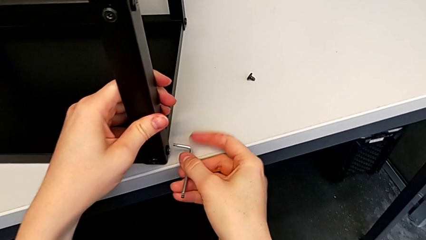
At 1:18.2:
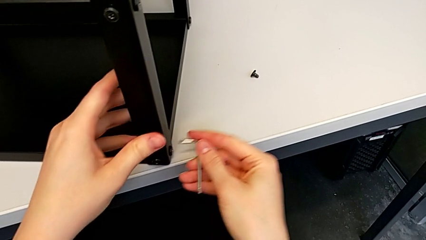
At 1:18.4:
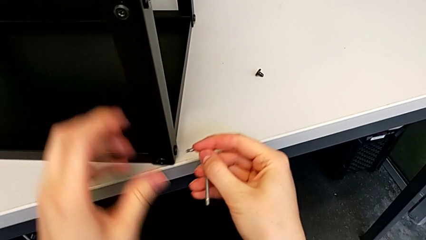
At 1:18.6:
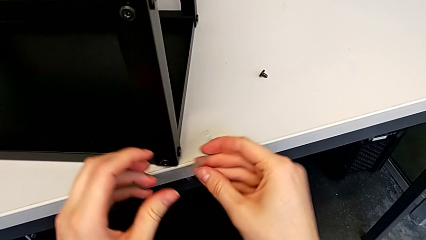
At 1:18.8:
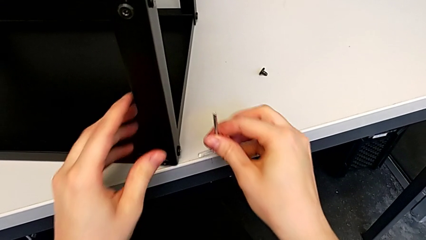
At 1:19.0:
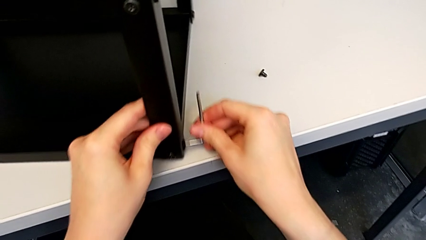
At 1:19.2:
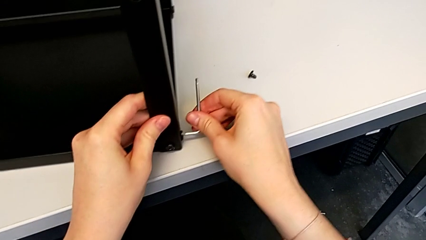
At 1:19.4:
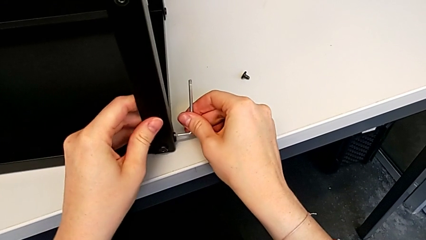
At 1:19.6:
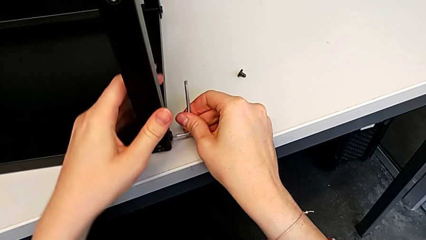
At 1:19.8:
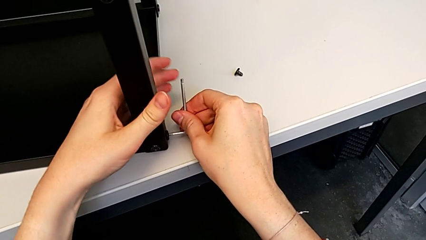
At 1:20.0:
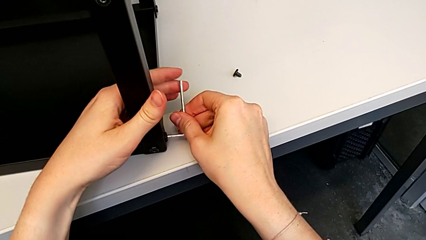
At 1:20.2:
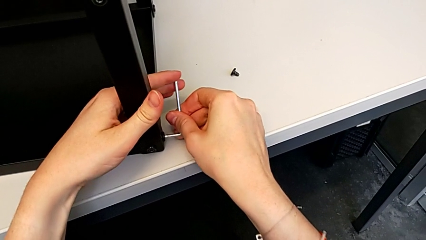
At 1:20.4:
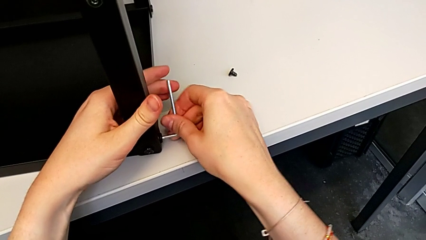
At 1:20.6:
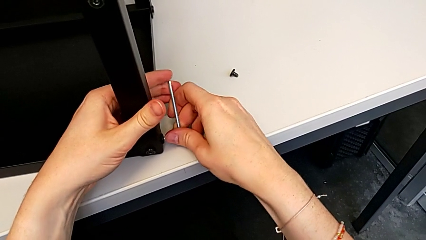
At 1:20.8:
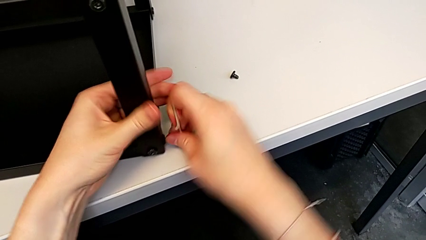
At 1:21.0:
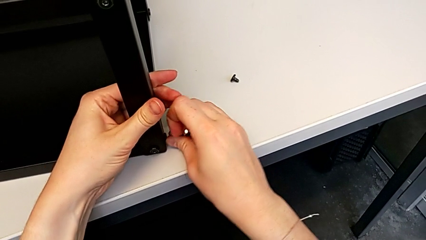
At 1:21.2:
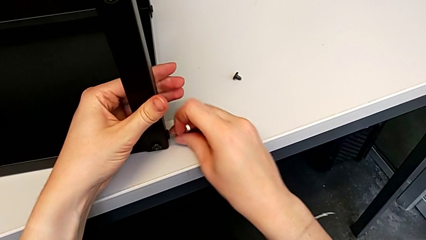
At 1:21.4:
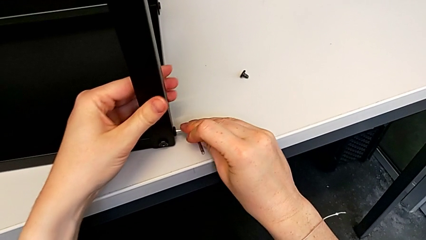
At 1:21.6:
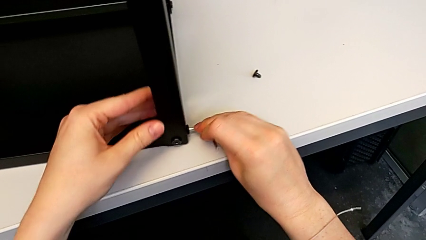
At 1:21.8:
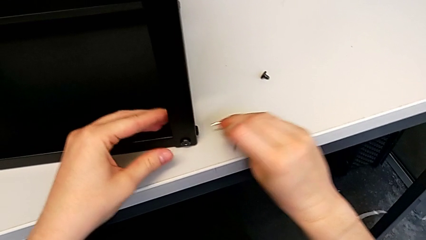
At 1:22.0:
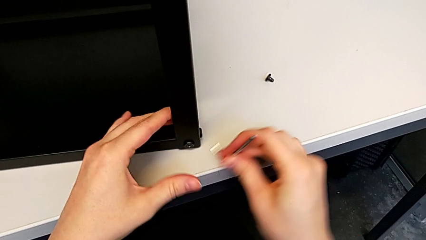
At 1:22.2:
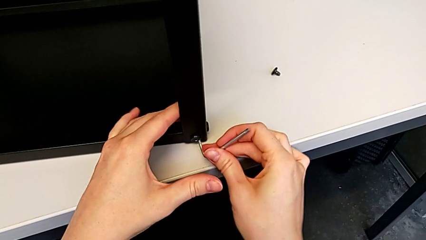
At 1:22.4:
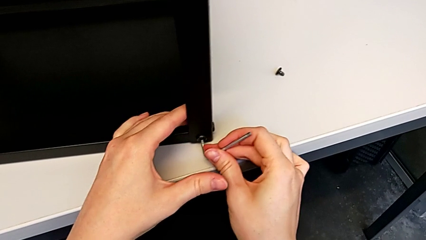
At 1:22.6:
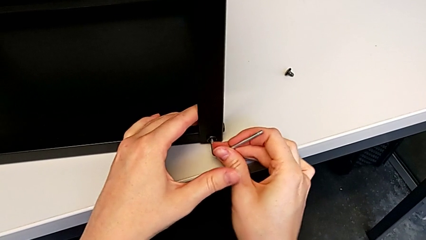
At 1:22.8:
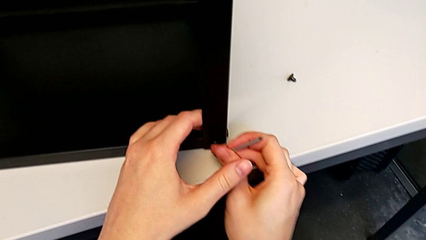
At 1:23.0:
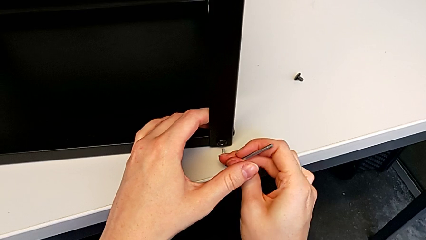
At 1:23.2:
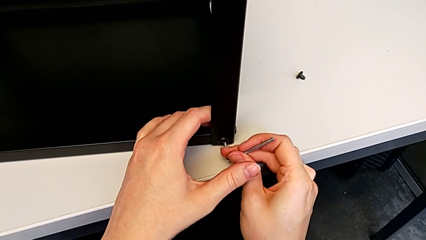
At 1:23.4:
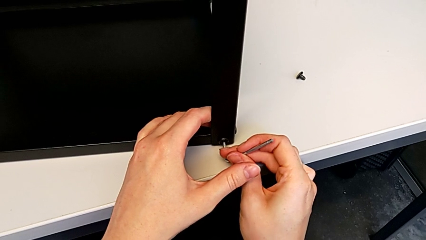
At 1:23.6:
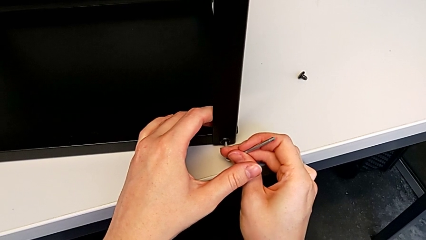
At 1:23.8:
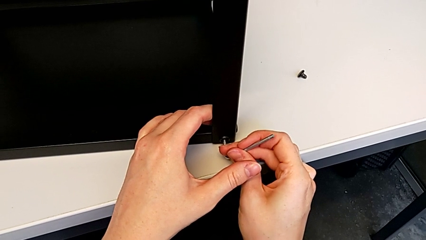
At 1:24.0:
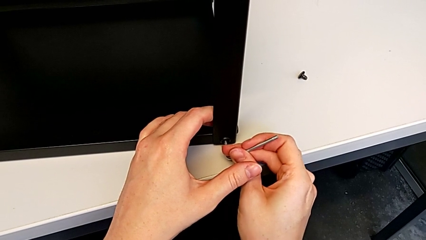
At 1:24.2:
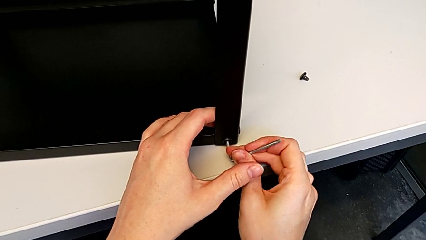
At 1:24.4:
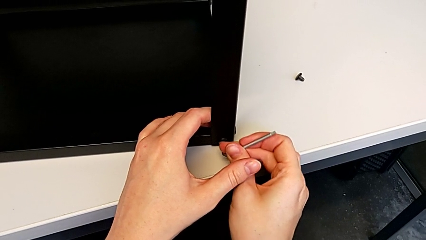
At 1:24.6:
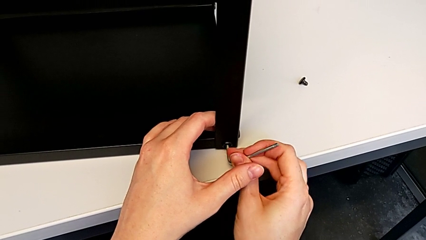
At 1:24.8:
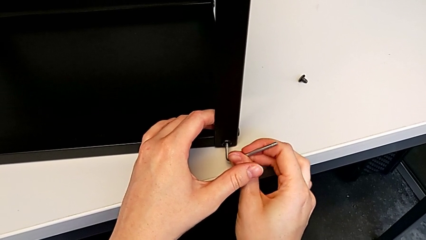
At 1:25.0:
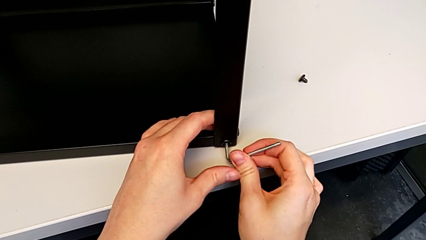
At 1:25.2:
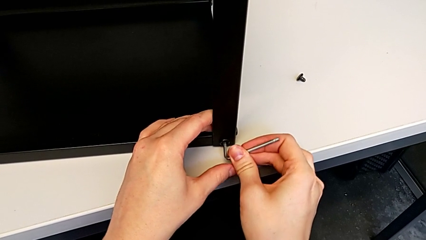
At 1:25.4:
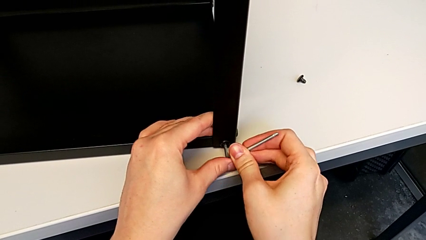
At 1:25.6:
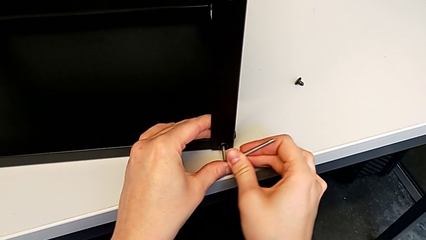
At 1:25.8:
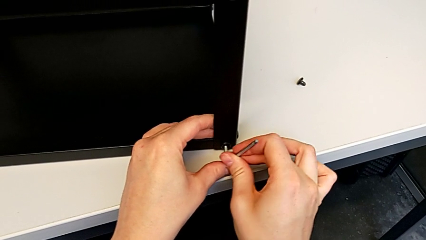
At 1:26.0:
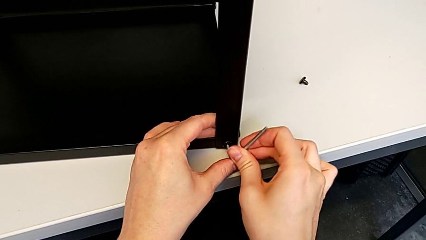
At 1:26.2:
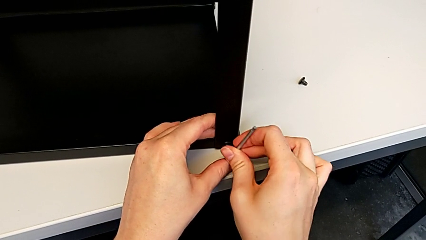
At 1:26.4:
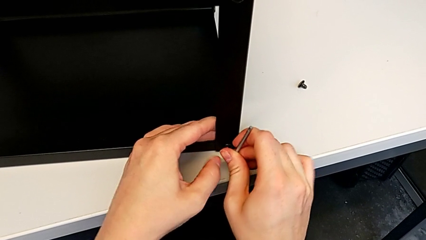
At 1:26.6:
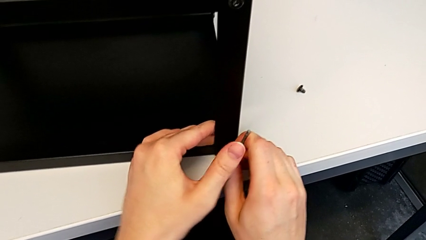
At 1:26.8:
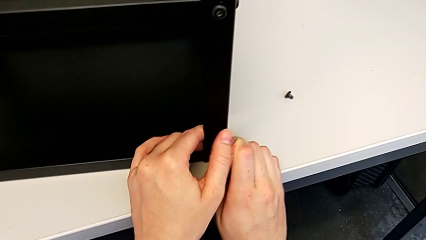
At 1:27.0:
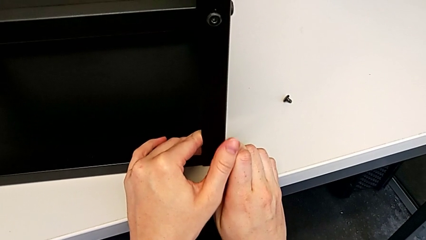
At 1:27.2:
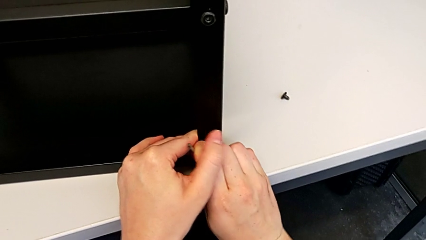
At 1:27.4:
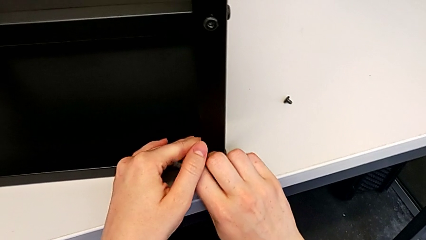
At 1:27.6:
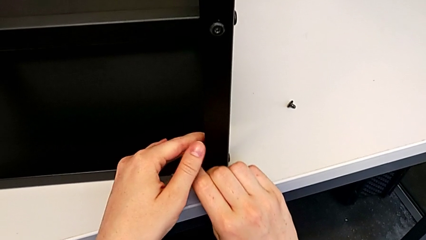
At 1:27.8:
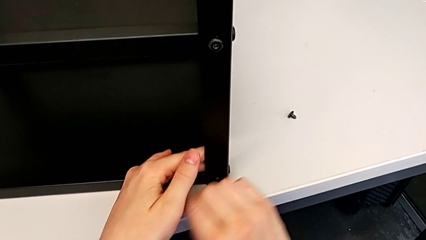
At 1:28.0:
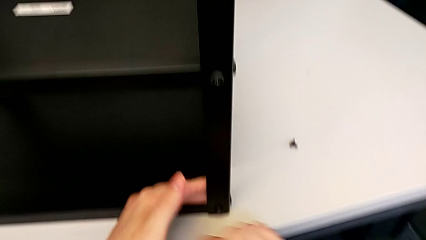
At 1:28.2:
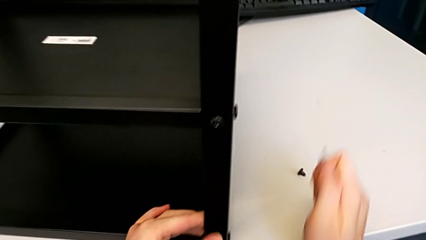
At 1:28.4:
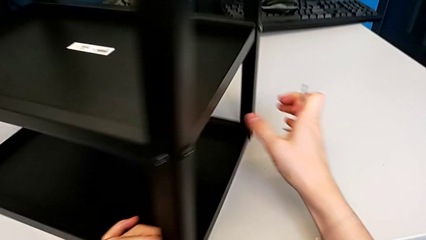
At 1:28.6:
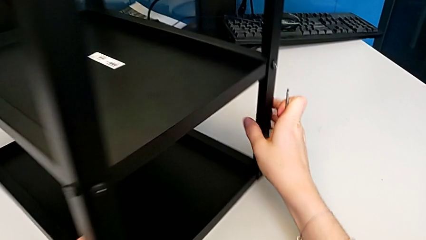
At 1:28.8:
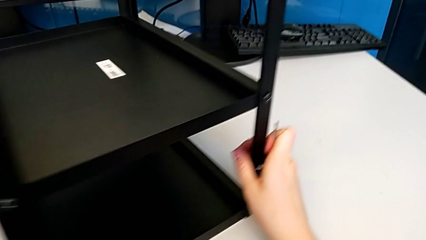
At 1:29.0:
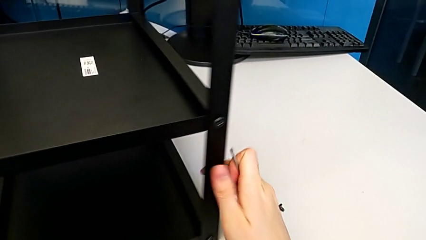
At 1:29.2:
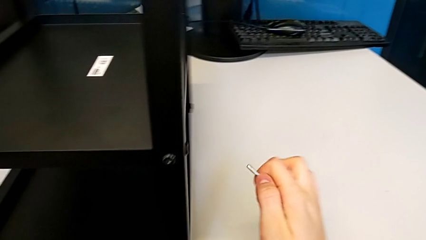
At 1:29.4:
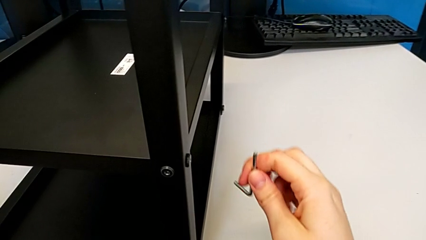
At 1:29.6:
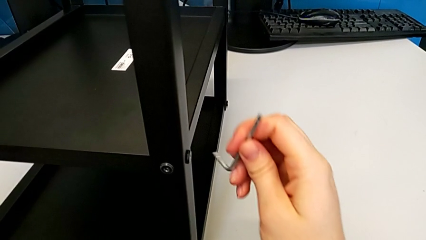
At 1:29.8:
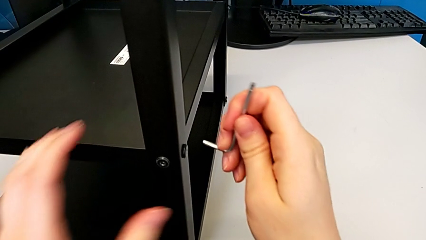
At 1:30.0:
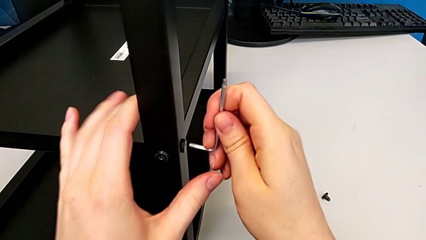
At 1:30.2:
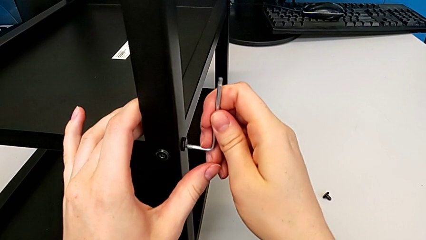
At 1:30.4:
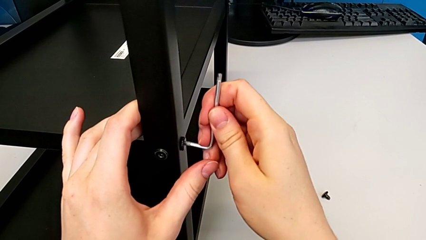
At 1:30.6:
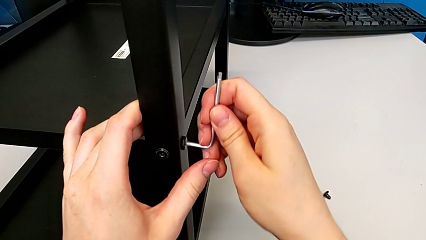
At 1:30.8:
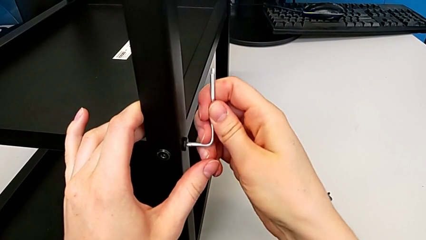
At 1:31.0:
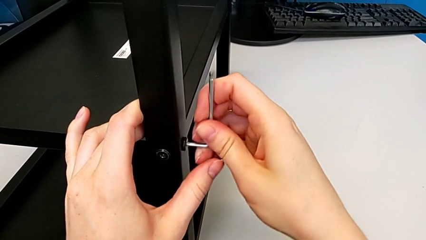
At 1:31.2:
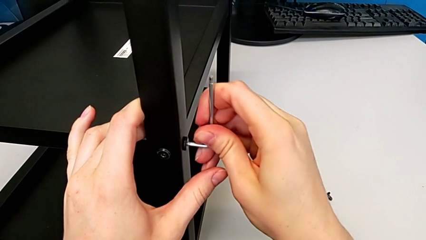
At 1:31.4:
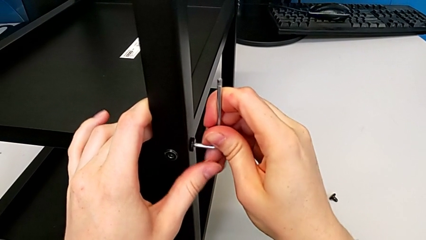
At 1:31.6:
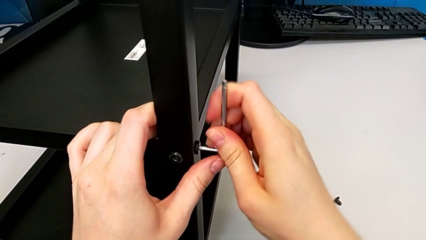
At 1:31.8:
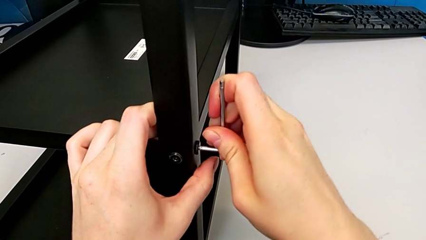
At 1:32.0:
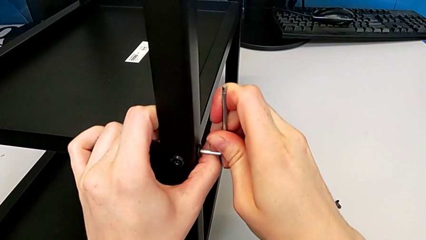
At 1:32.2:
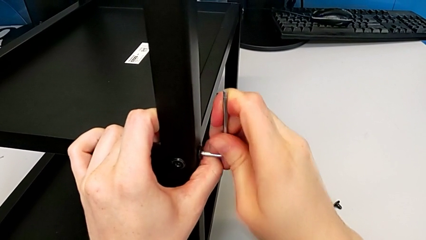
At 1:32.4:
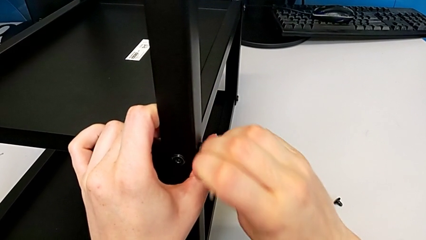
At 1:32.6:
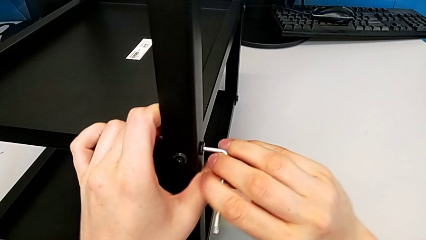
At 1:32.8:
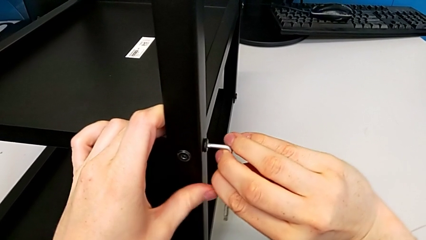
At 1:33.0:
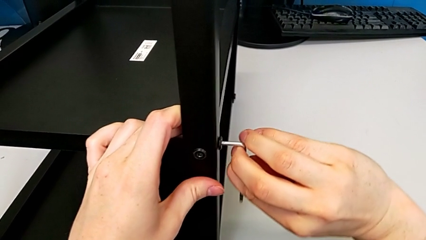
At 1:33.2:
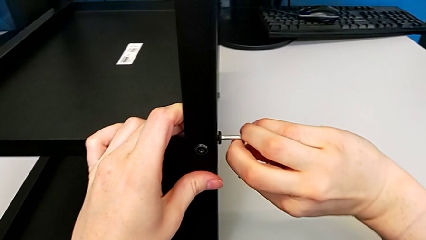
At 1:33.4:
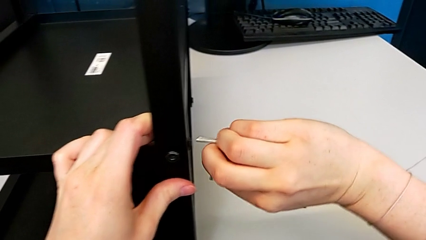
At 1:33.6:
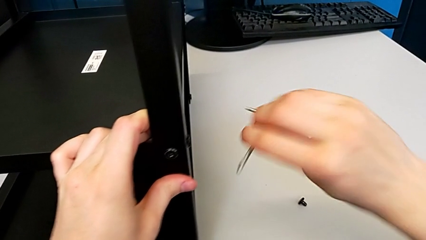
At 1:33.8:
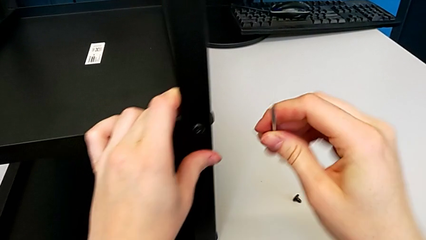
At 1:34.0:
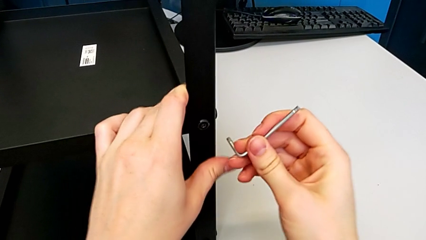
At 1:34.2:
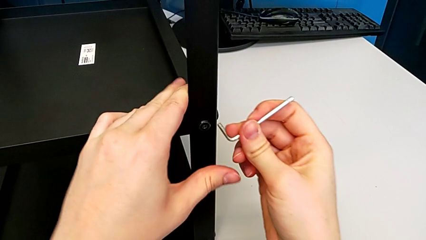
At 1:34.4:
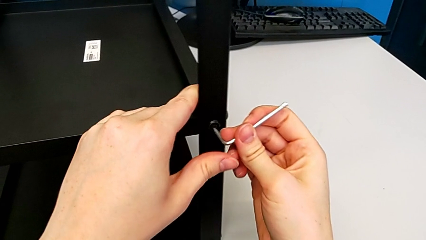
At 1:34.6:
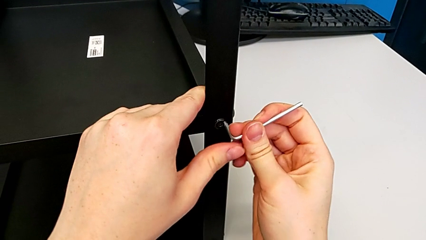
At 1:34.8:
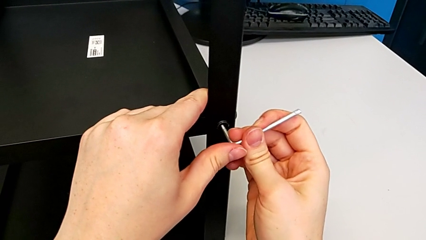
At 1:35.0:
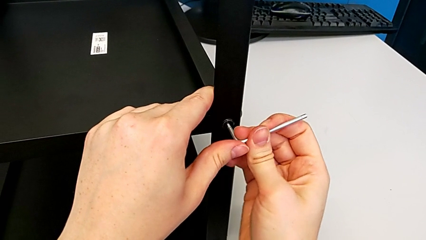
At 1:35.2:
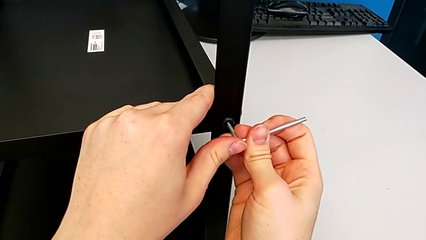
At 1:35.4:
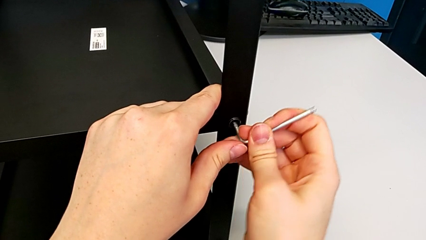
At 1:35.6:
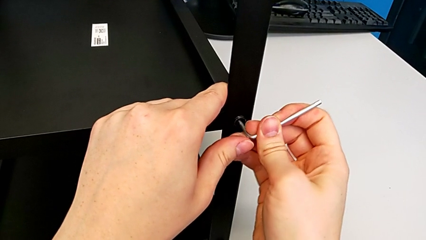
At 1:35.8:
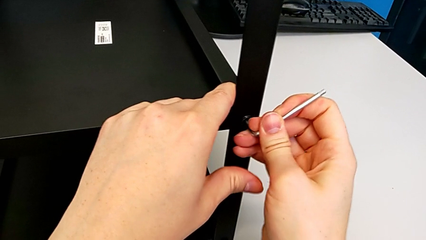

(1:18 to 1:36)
The camera wearer is disassembling the first leg. They insert the Allen wrench, unscrew the hex socket head and withdraw the Allen wrench. They insert the Allen wrench, unscrew the hex socket head, withdraw the Allen wrench and rotate the nightstand. They insert the Allen wrench, unscrew the hex socket head, withdraw the Allen wrench, pull the nightstand and insert the Allen wrench.
